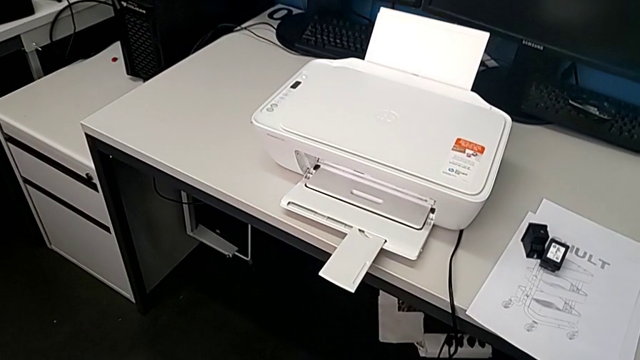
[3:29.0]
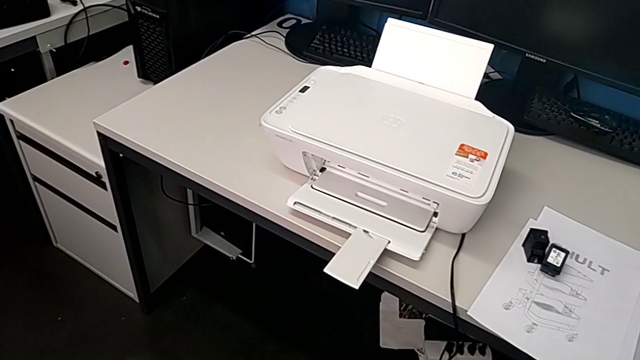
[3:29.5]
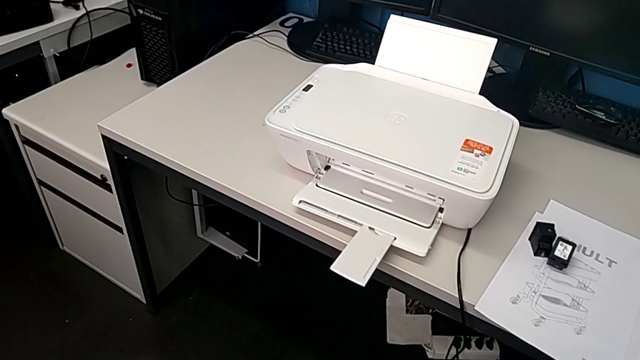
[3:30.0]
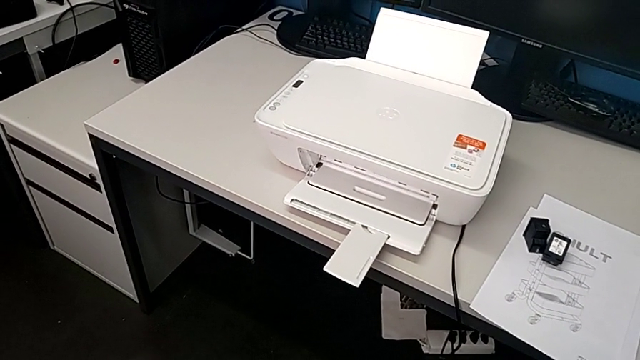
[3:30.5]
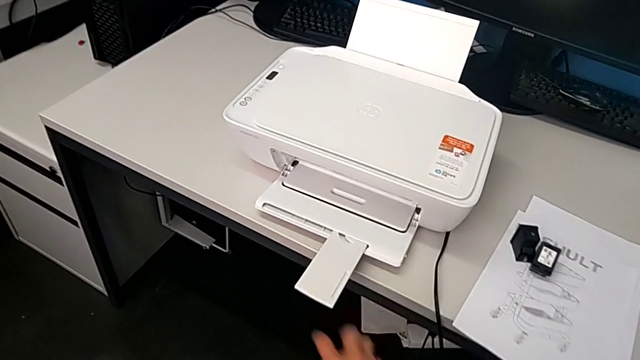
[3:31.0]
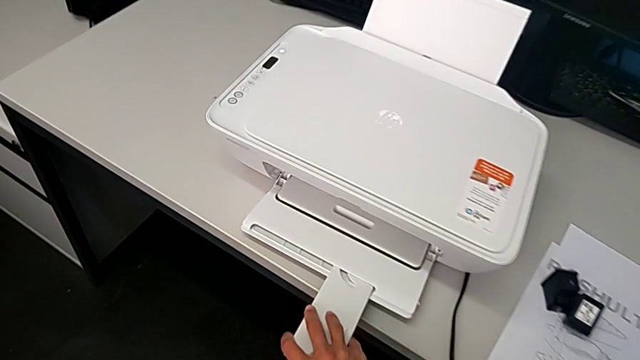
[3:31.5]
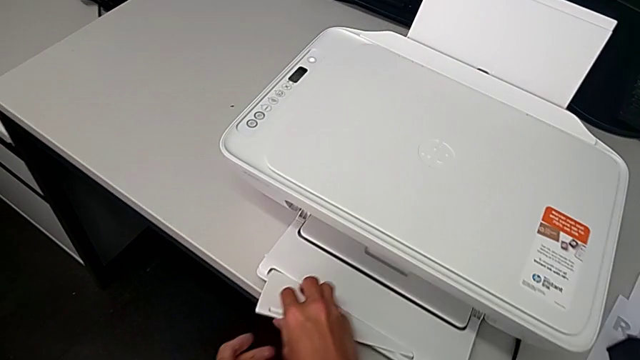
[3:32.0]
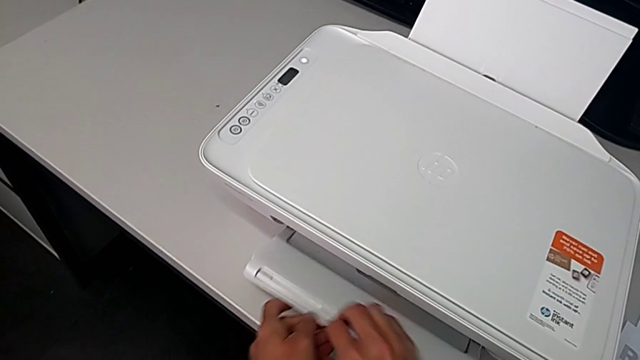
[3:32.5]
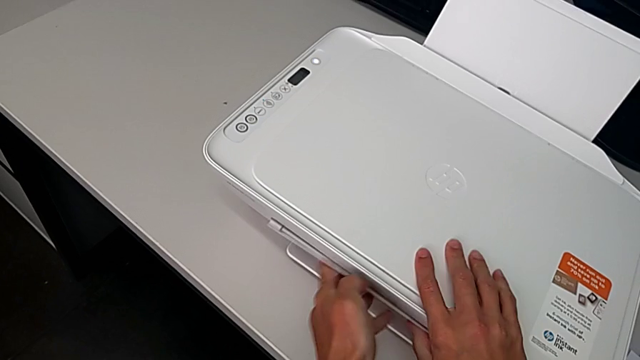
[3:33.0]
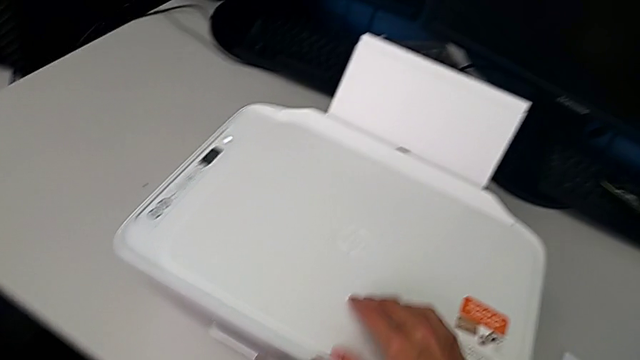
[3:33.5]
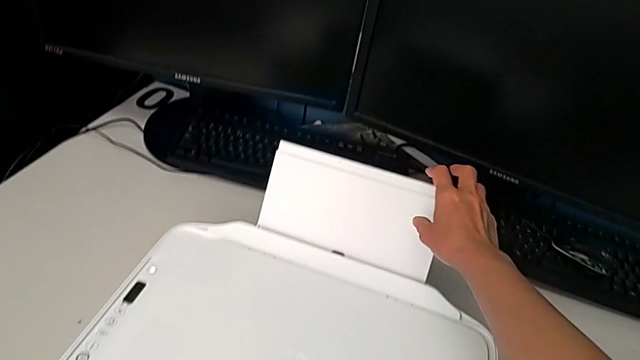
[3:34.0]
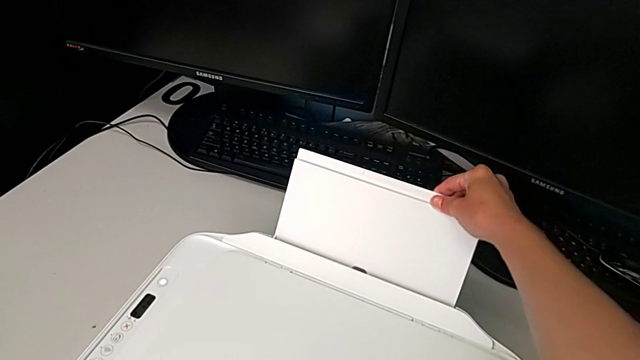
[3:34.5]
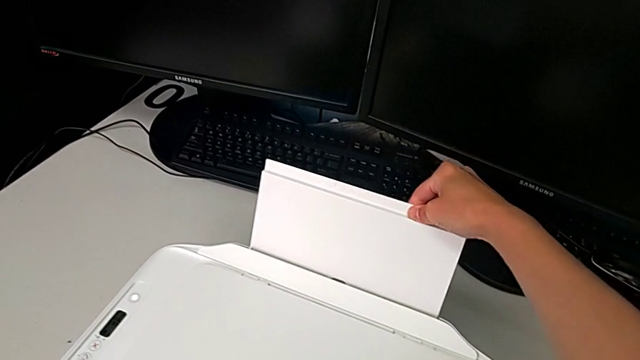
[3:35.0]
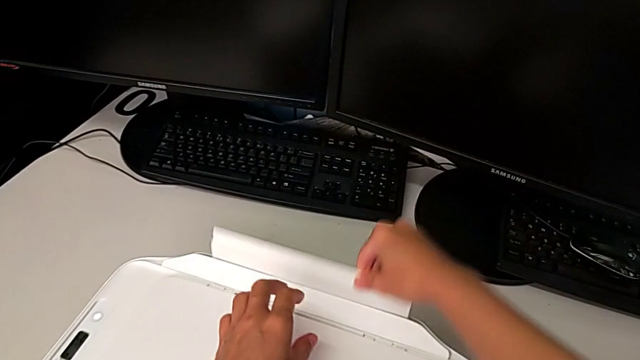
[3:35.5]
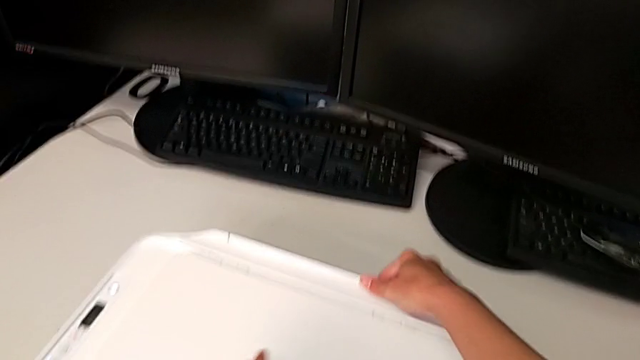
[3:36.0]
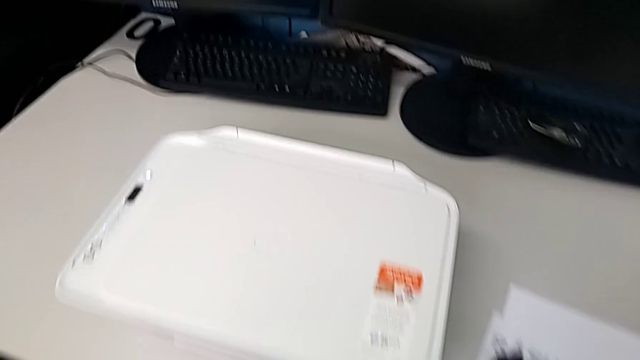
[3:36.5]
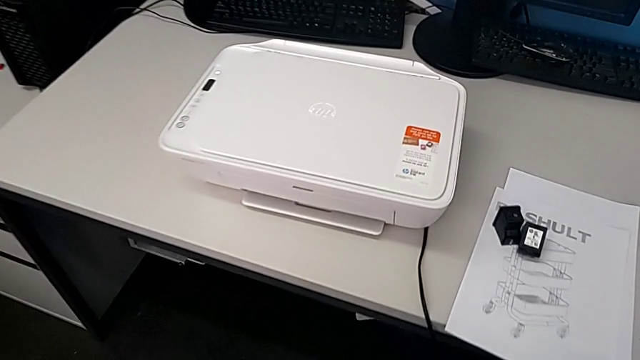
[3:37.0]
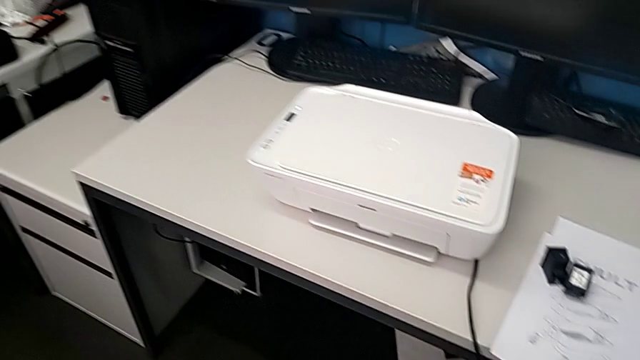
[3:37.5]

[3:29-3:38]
The camera wearer is closing all the printer parts. They close the paper tray twice.
